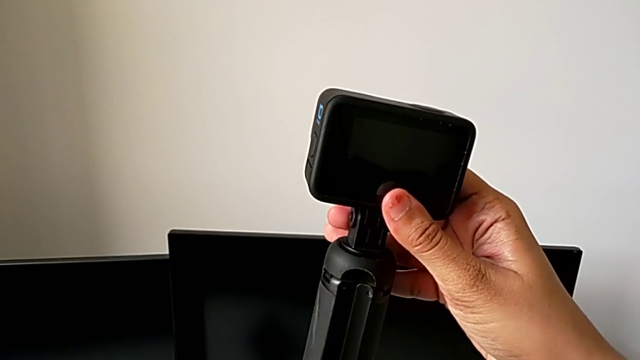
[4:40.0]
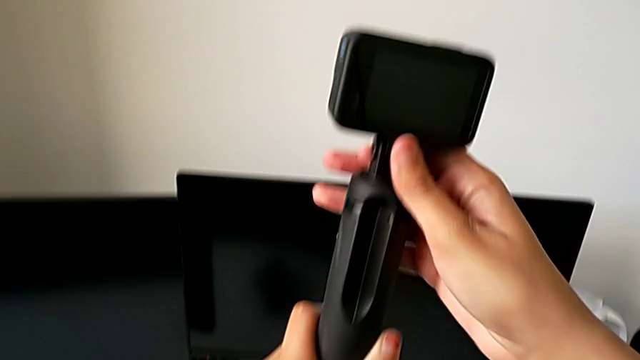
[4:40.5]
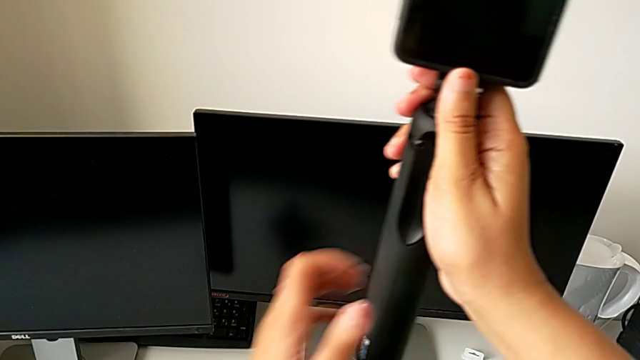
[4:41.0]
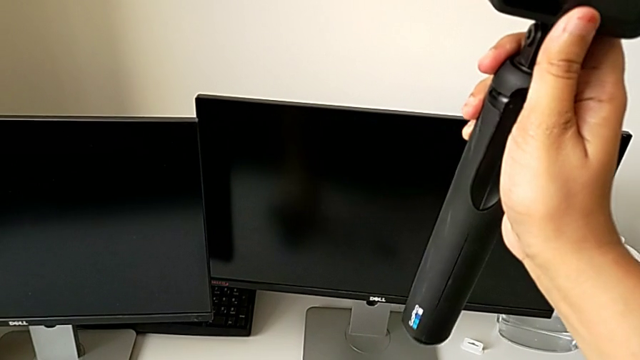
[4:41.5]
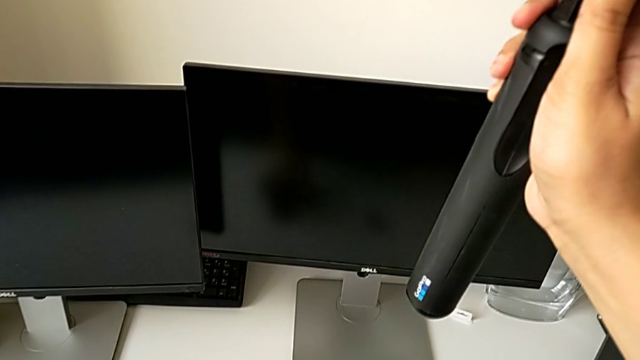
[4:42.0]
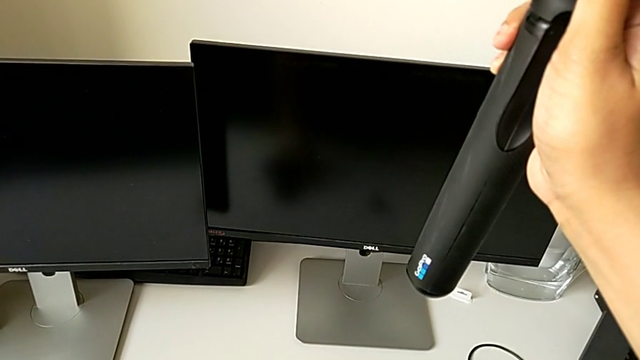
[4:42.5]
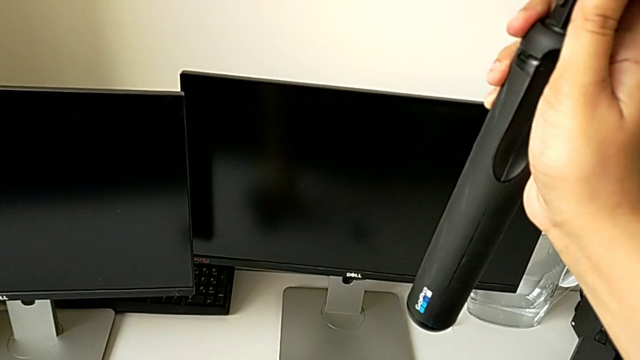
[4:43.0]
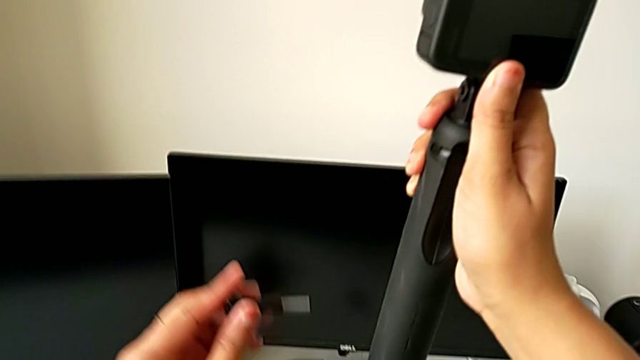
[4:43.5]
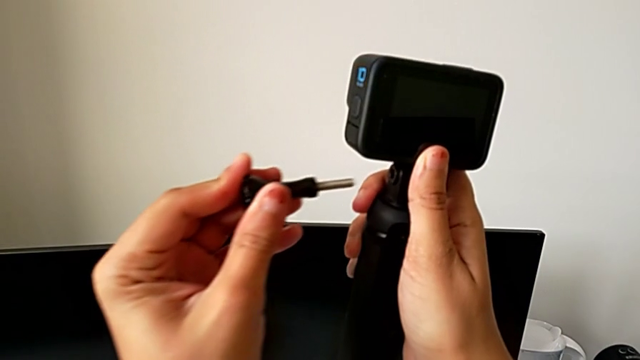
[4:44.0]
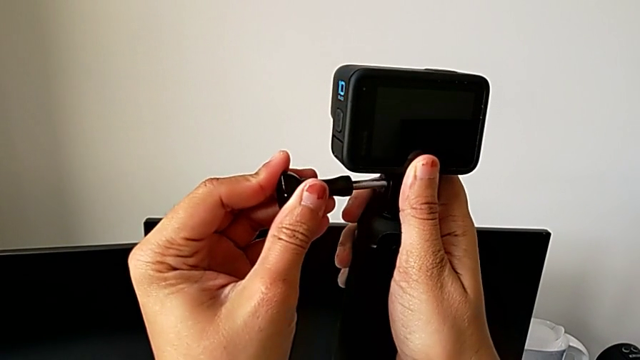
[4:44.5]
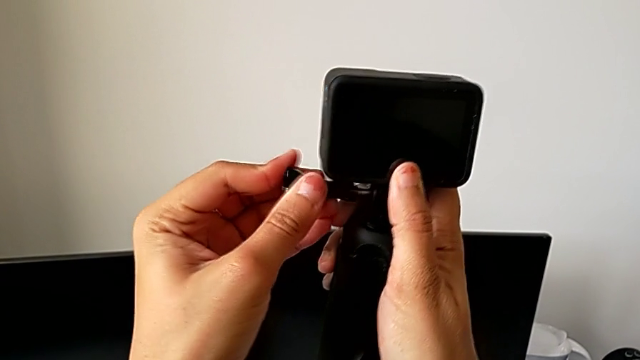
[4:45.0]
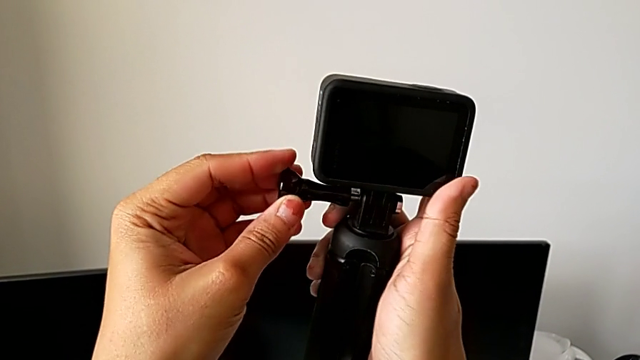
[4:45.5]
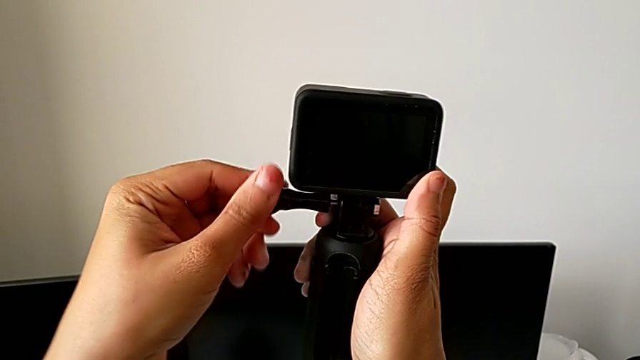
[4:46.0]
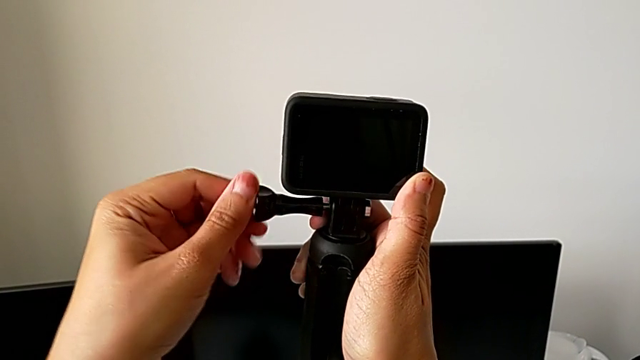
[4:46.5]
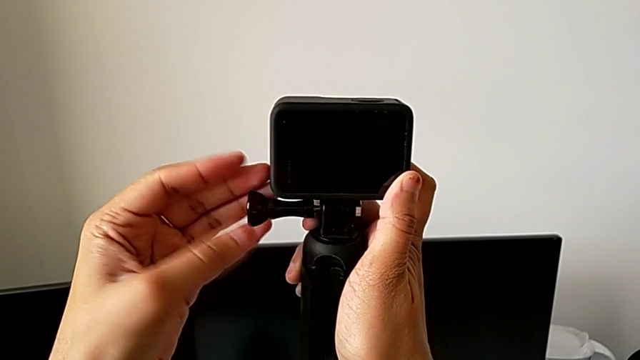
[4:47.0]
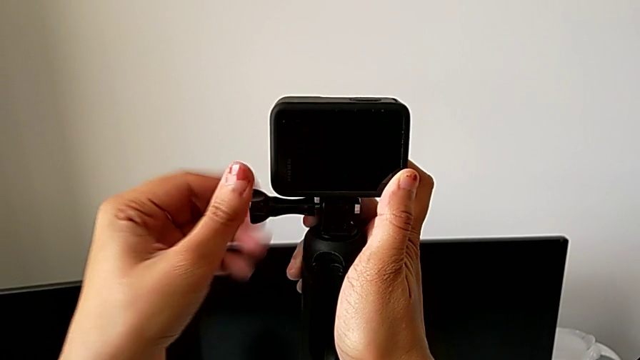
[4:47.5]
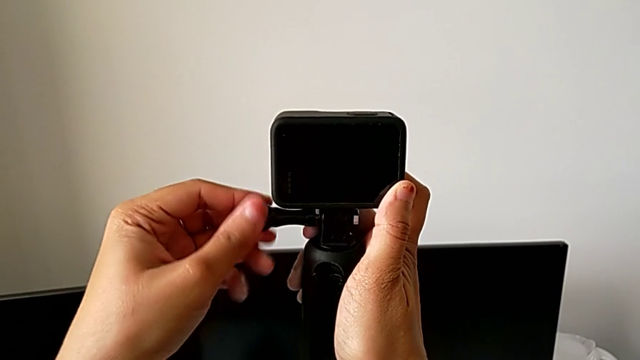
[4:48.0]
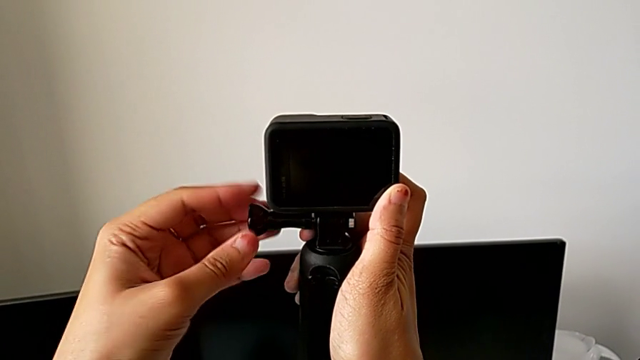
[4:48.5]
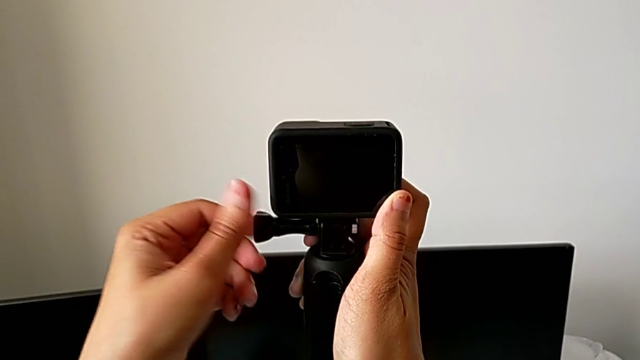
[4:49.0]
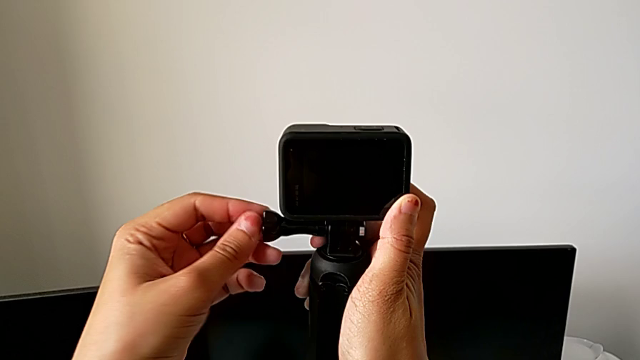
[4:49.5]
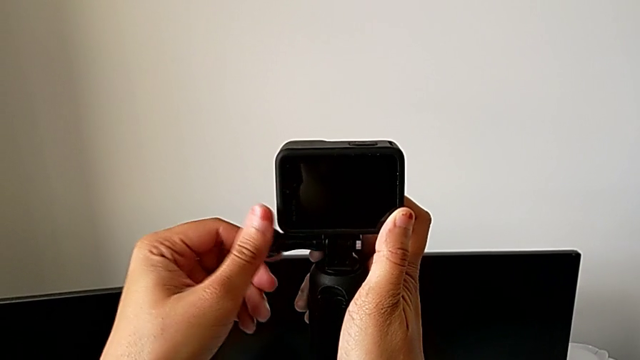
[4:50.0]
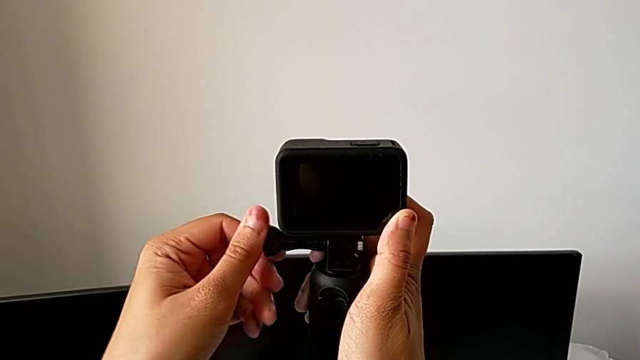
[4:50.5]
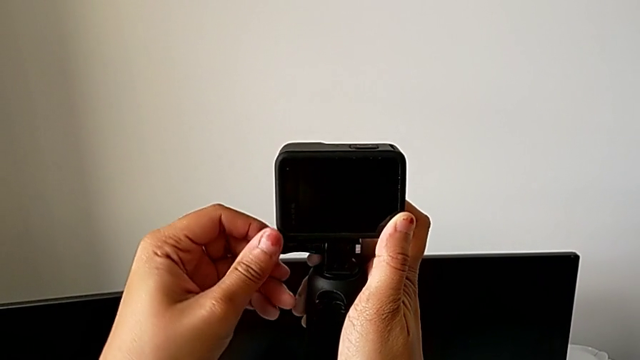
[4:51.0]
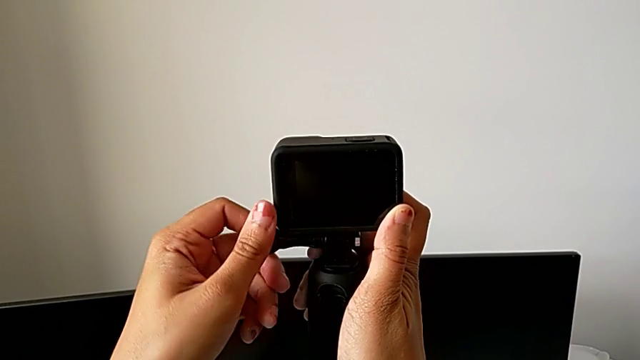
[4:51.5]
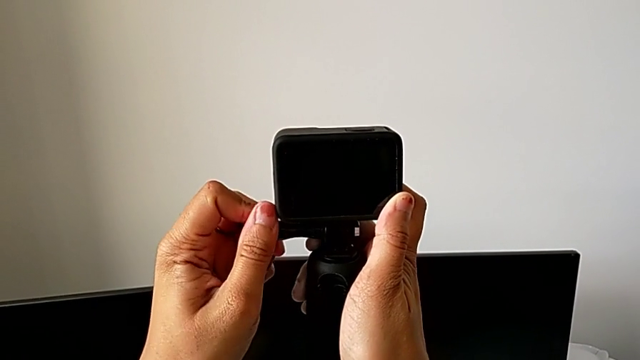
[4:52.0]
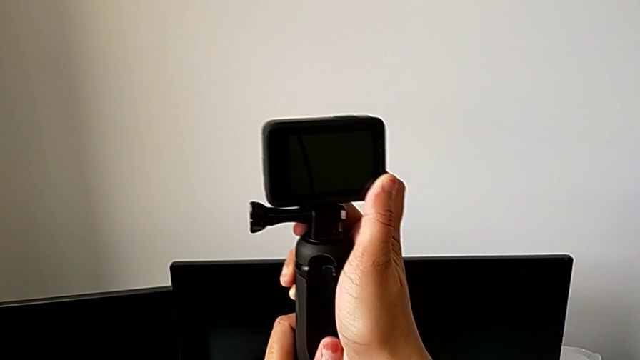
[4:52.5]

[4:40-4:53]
The camera wearer is mounting the GoPro on the handheld grip. They hold the handheld grip, lift the screw, insert it and screw it.

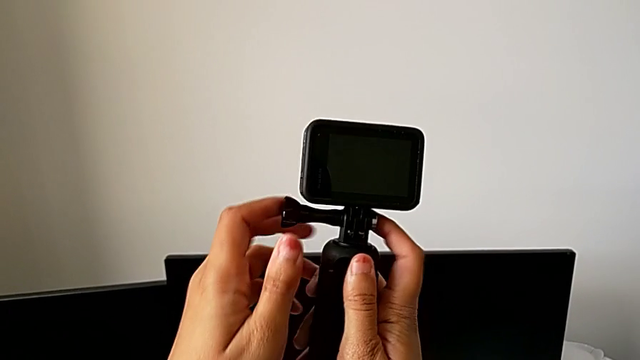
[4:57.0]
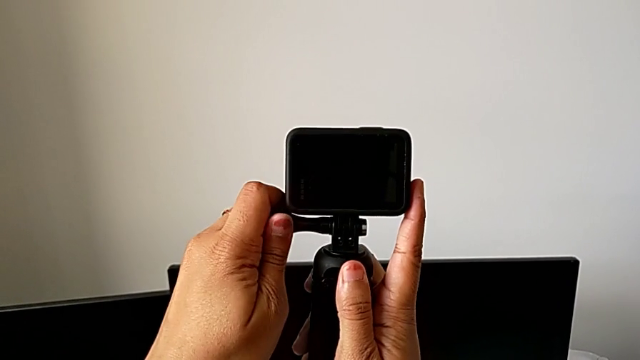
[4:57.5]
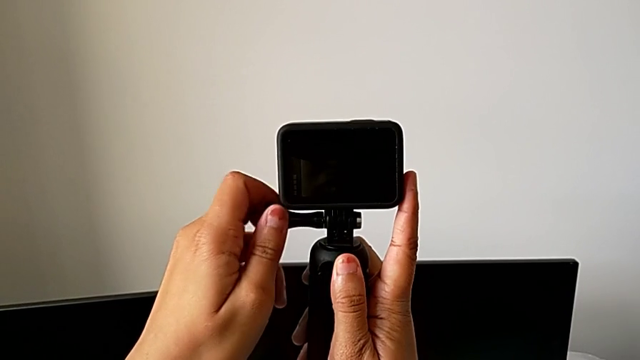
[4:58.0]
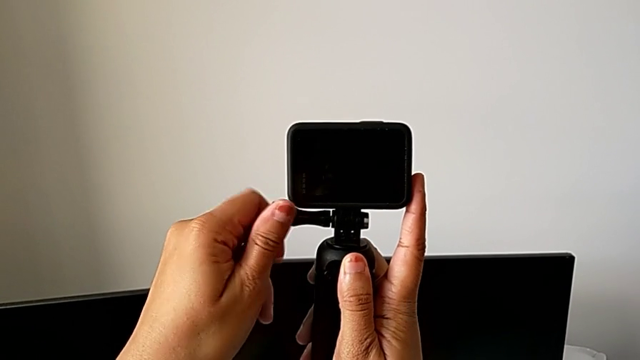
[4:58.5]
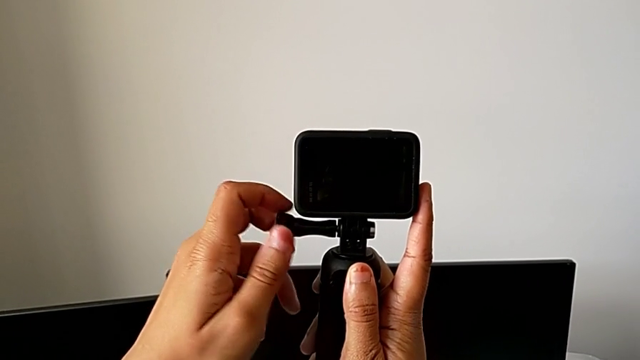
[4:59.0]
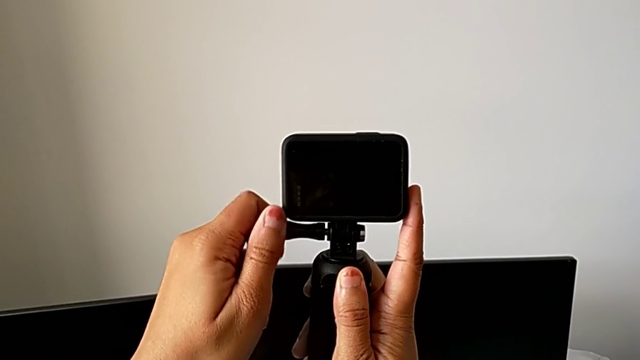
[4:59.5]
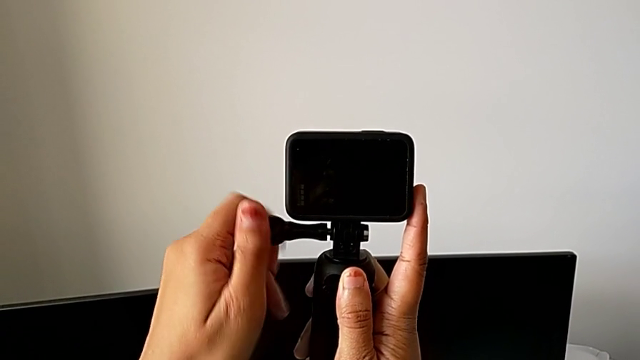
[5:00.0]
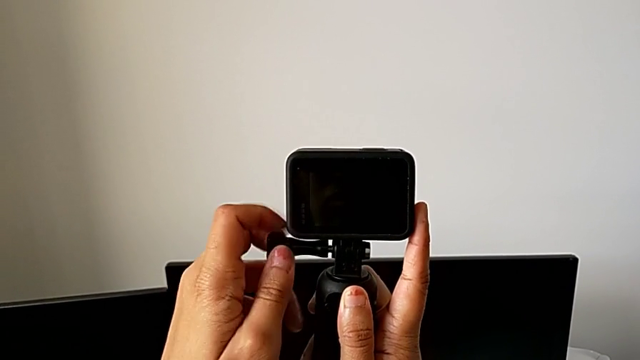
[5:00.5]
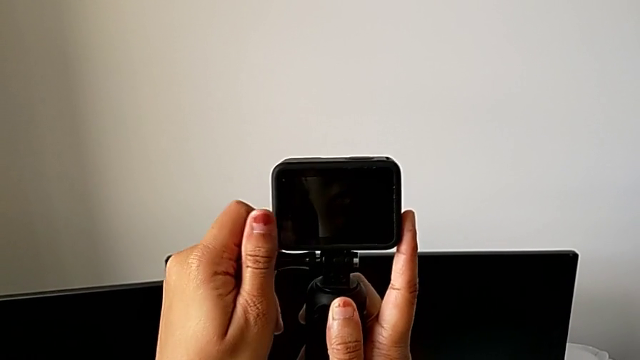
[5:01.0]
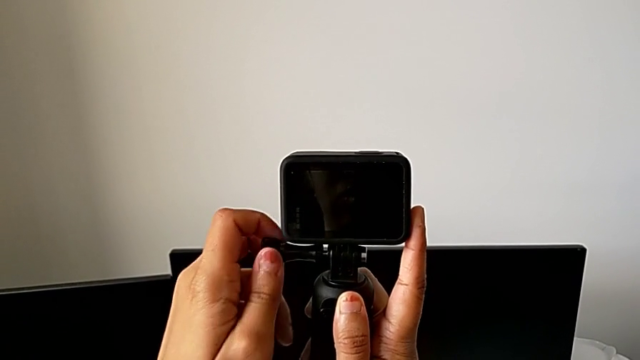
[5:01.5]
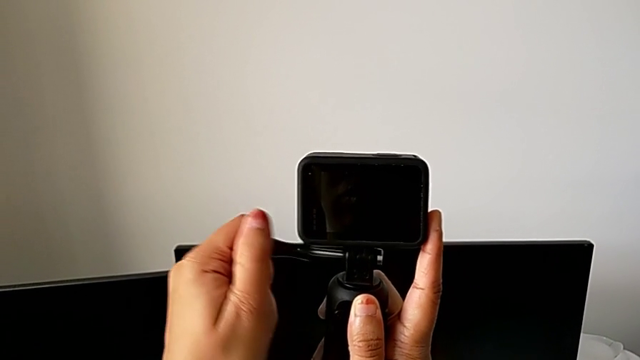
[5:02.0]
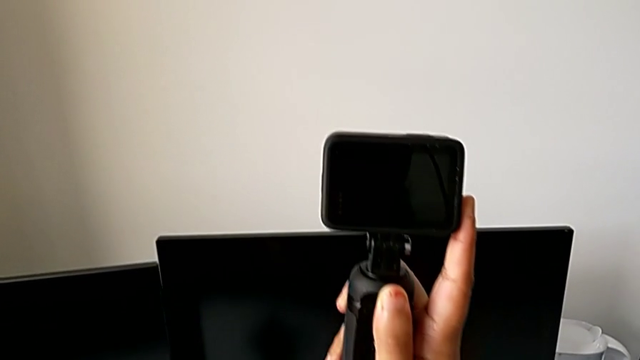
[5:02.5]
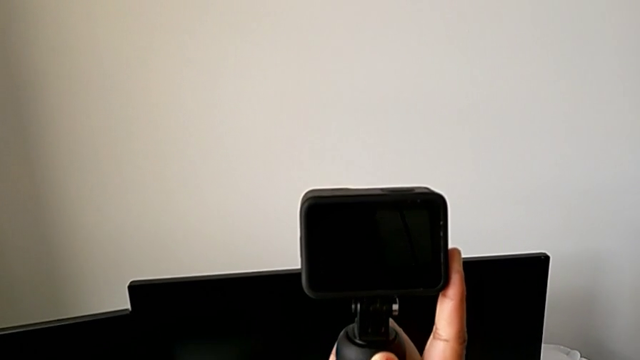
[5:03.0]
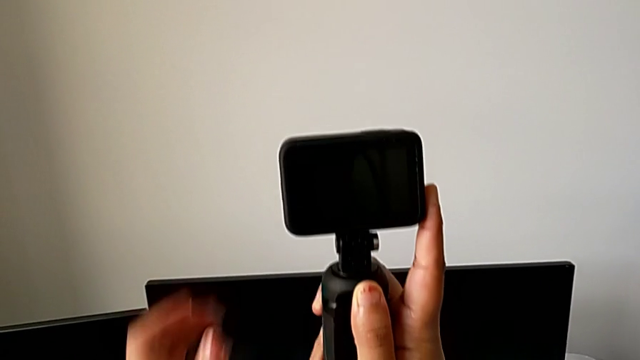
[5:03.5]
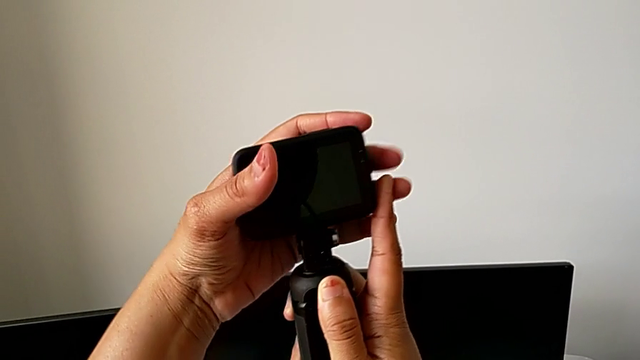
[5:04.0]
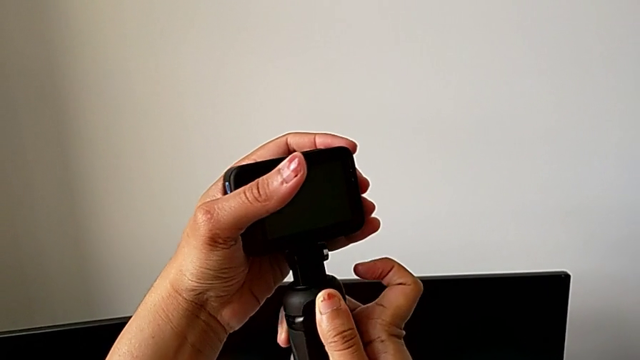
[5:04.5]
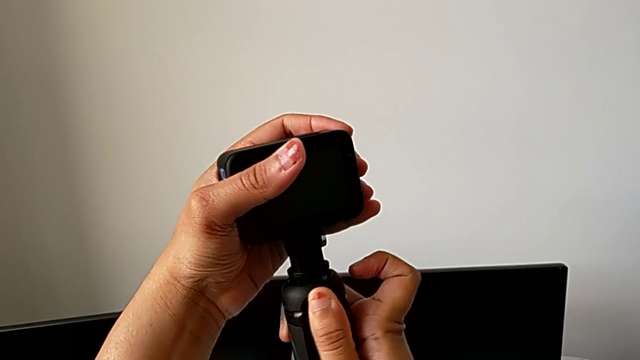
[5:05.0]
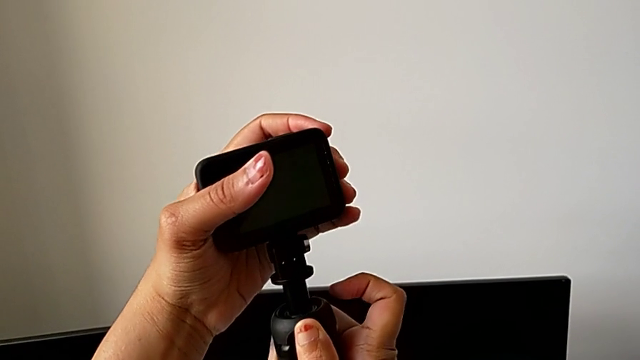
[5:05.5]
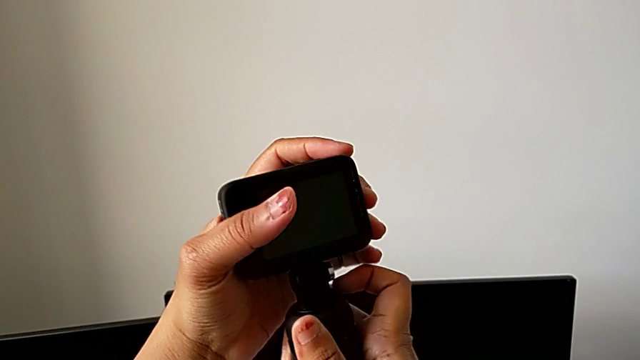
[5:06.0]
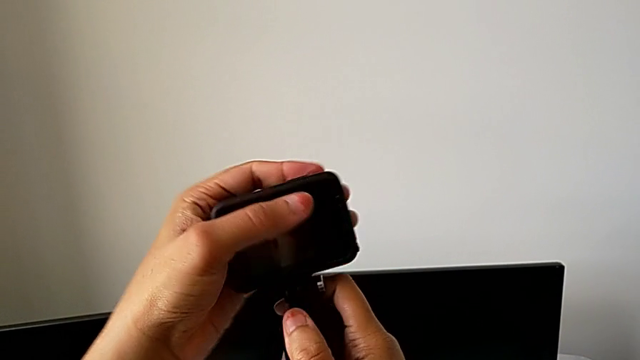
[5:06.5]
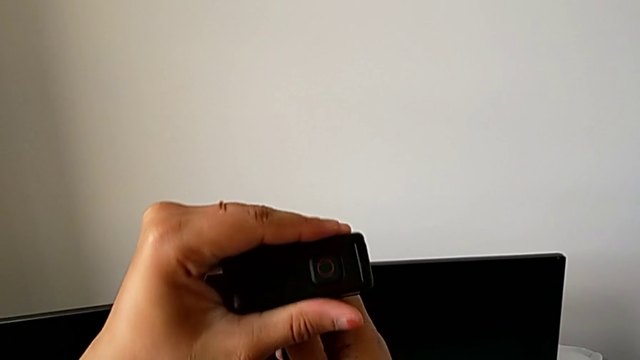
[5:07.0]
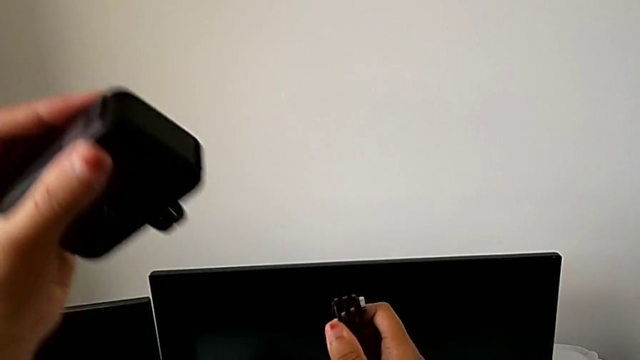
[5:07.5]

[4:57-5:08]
The camera wearer is disassembling the handheld grip from the GoPro. They grab the screw, unscrew it, withdraw it, grab the GoPro and withdraw it.
